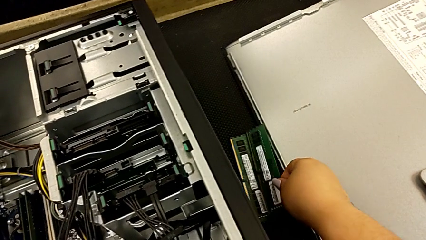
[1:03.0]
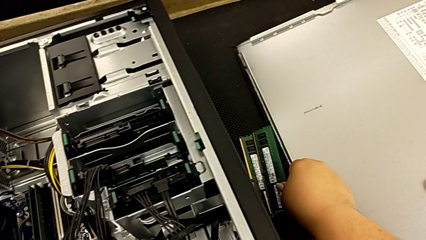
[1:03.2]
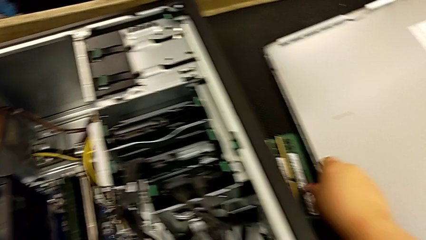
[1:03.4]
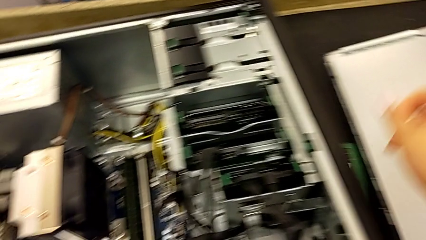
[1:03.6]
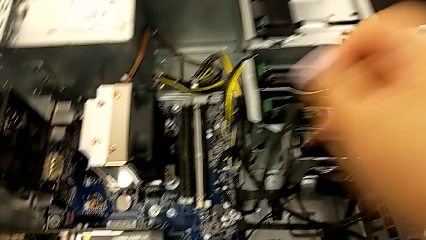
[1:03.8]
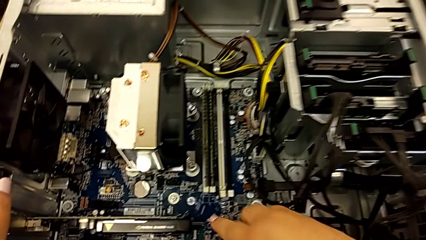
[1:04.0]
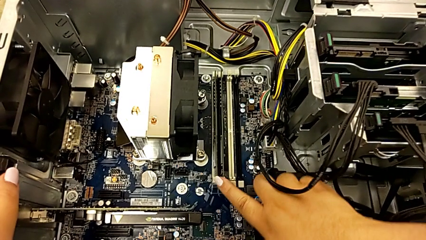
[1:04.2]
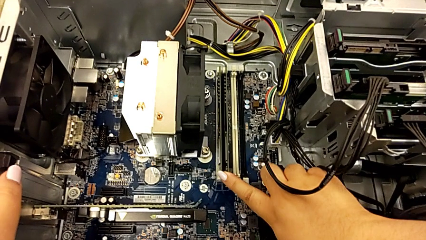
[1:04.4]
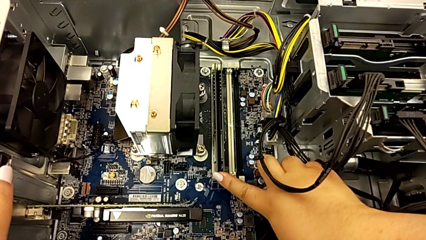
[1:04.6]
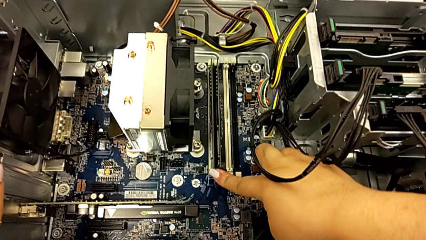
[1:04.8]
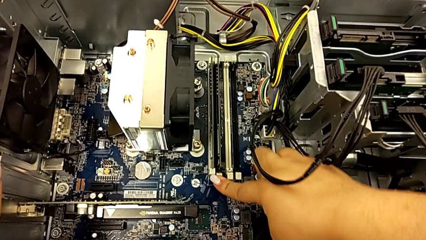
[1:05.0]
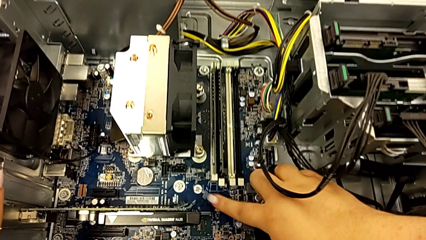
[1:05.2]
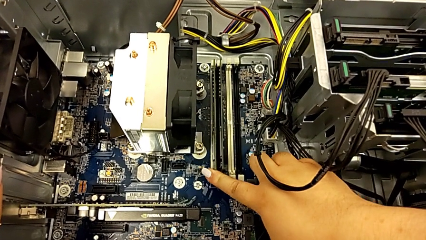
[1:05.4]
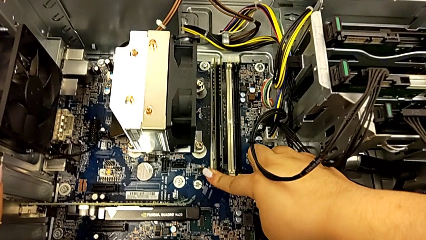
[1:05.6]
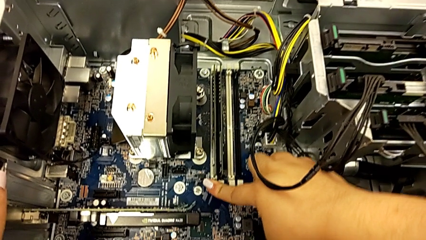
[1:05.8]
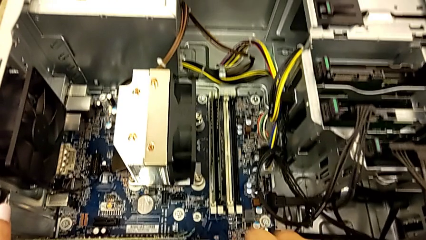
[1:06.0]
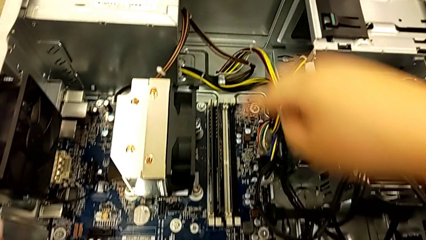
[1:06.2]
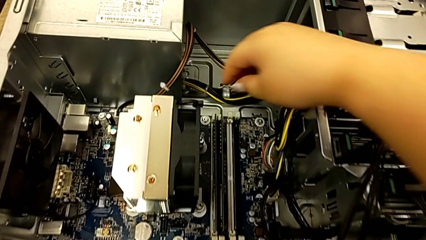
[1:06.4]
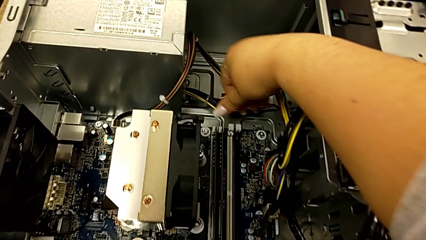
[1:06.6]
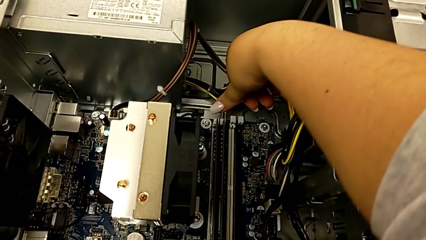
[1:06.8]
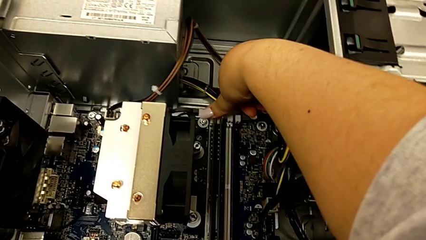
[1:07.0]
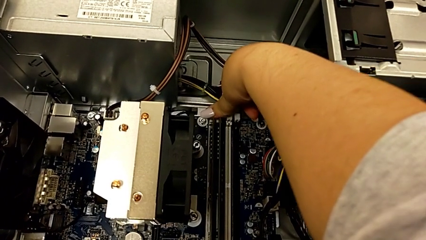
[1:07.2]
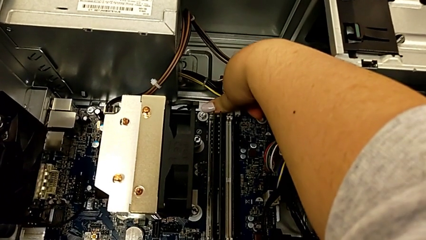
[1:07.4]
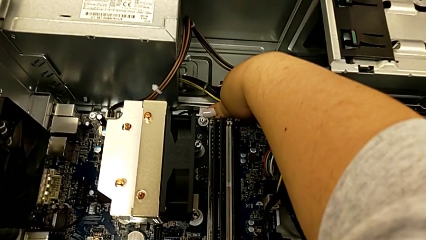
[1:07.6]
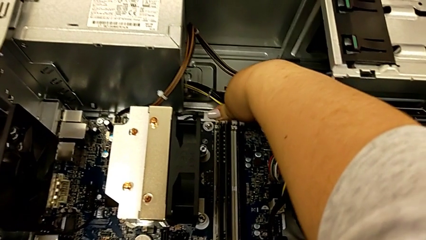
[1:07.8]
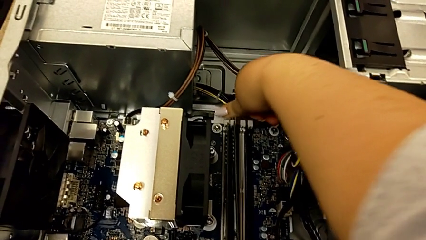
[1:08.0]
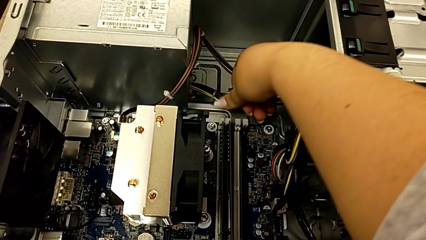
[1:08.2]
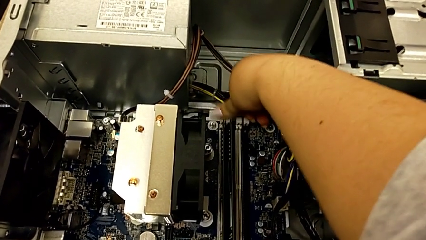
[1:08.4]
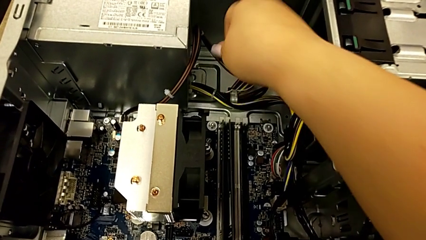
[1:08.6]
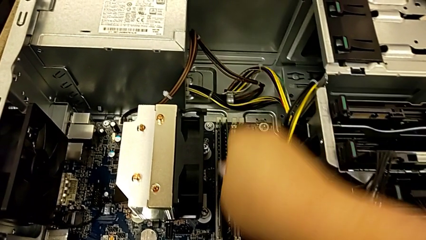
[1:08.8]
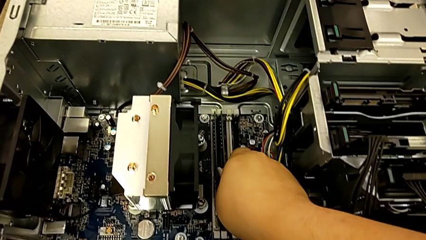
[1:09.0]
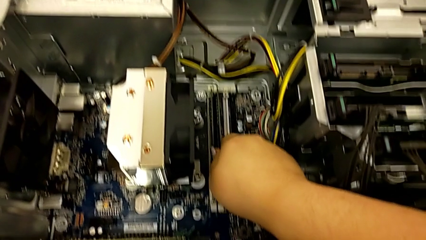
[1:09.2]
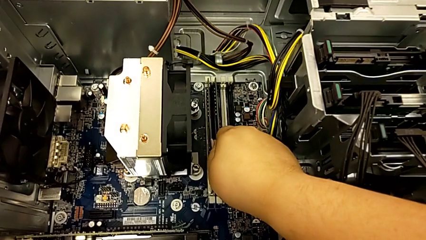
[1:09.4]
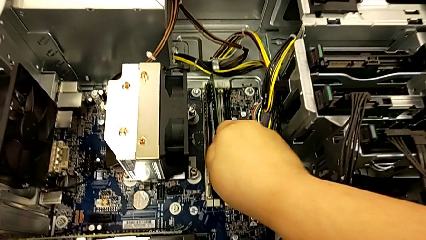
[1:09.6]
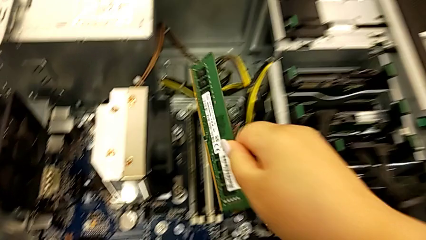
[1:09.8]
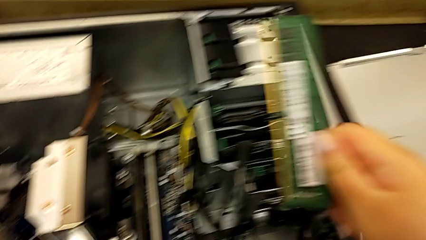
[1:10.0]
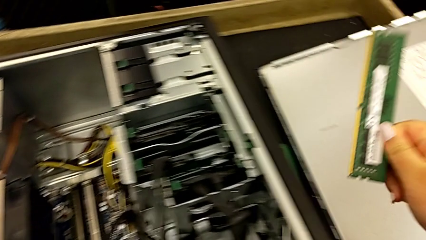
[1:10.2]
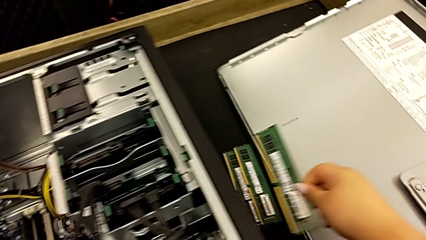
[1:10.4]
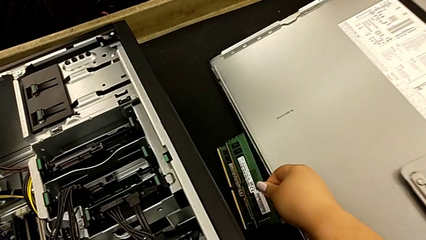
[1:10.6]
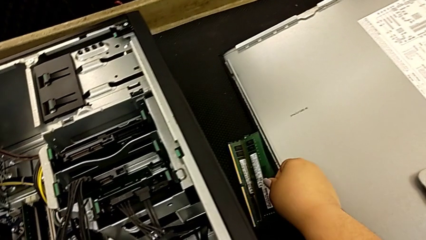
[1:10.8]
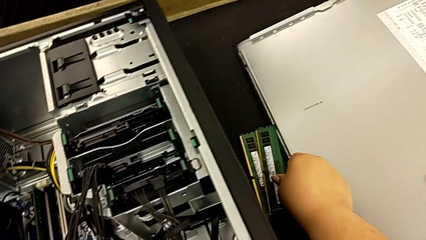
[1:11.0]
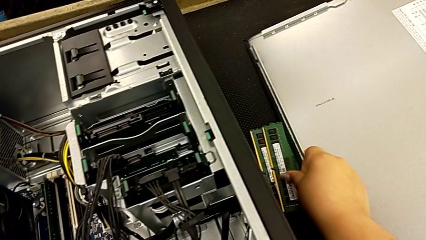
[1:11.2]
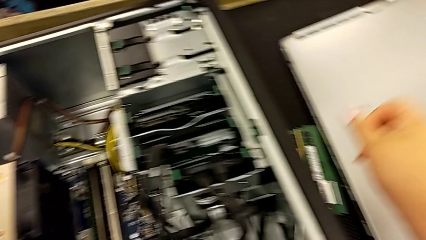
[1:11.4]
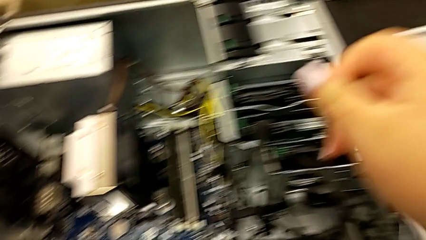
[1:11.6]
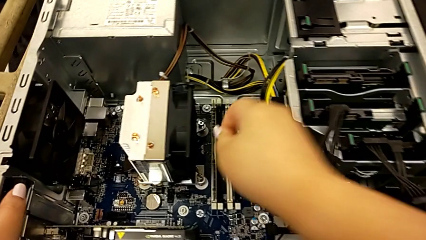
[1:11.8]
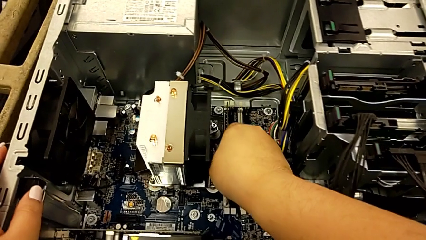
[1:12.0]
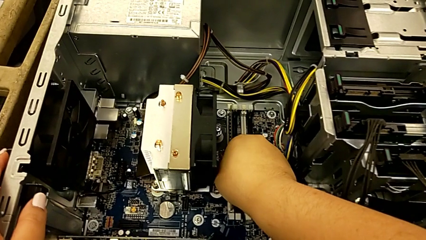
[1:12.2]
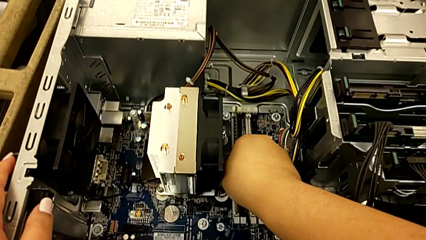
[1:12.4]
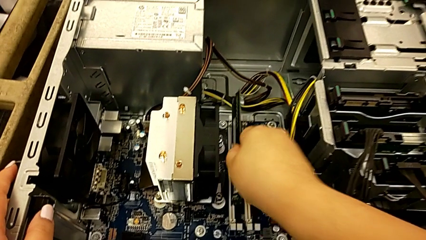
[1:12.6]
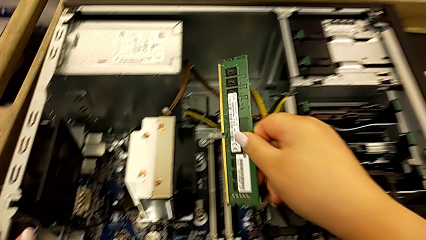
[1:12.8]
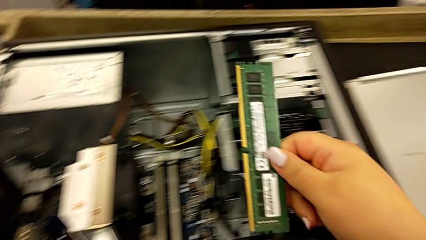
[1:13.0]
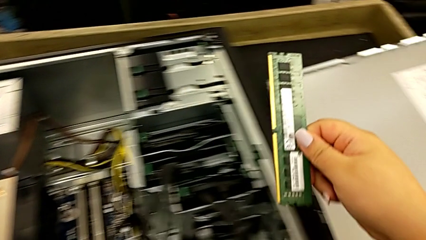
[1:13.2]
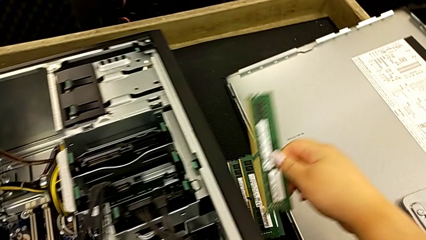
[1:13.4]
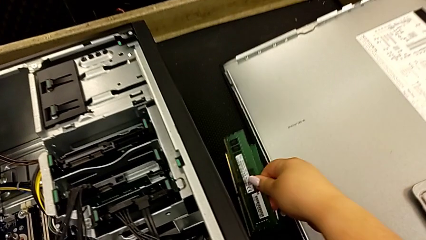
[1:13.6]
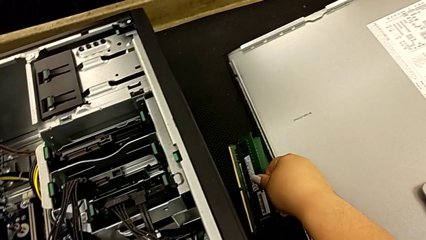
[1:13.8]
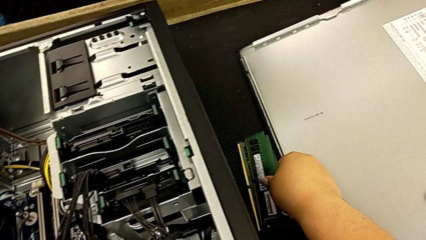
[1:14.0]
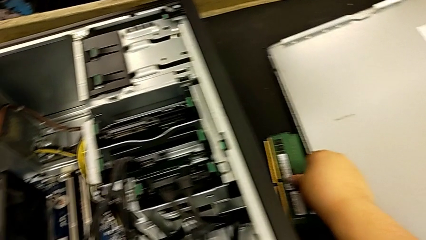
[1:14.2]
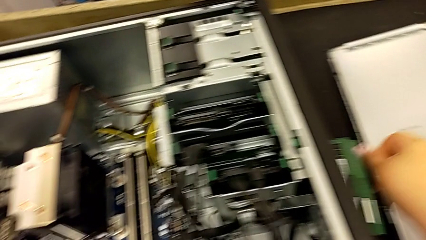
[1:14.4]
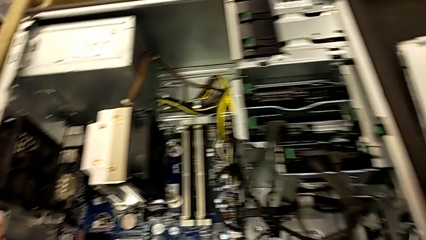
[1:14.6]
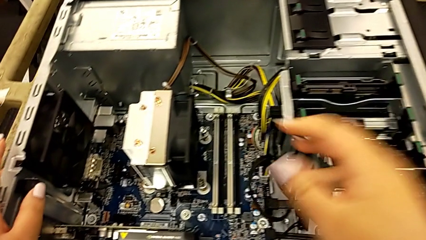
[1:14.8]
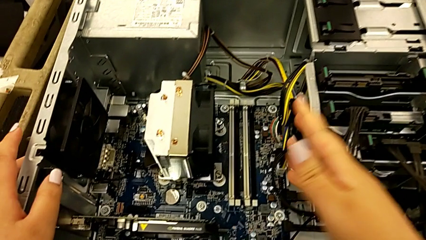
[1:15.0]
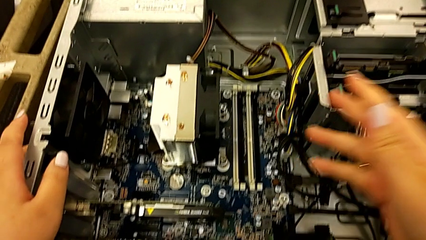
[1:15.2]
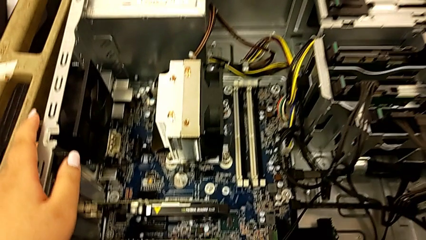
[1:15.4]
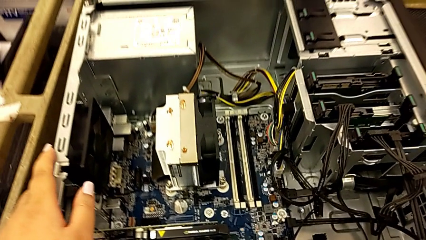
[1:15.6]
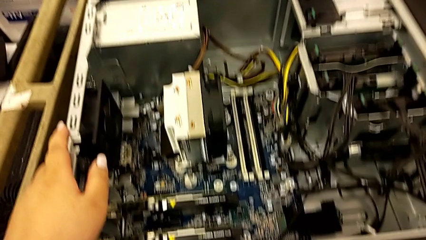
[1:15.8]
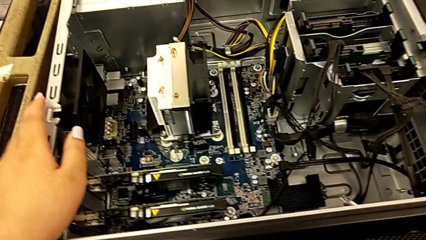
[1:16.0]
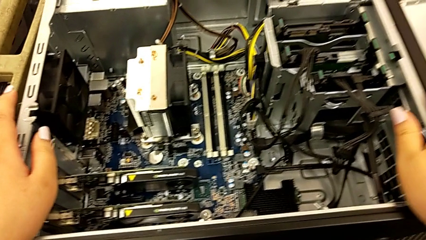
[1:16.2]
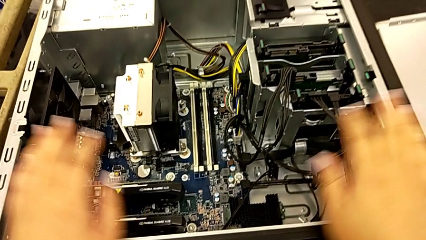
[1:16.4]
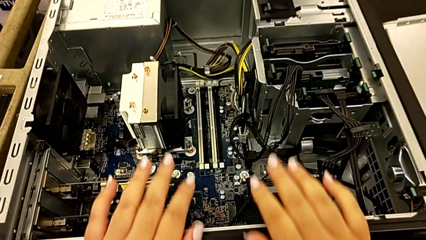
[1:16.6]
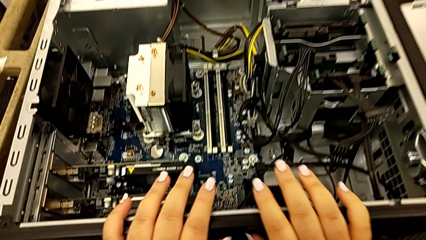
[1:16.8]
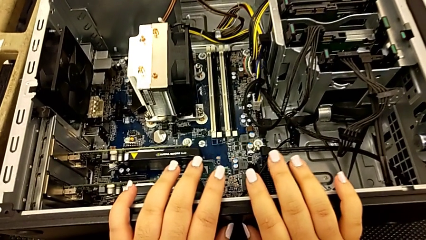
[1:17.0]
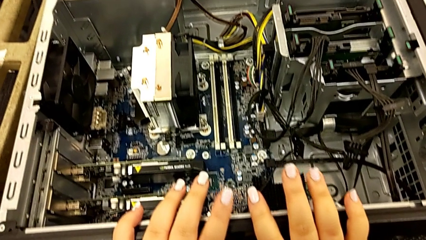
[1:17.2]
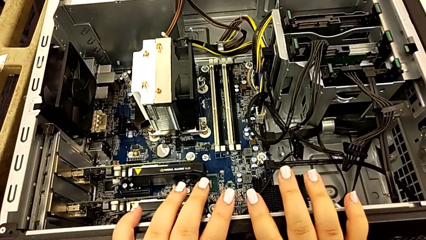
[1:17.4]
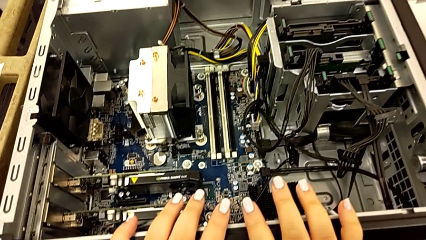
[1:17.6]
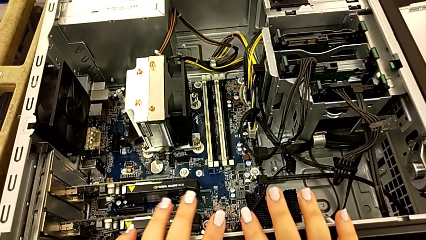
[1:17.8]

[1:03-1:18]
The camera wearer is removing the RAM sticks from the computer tower. They withdraw the RAM, withdraw the third RAM, place it, withdraw the fourth RAM and place it.

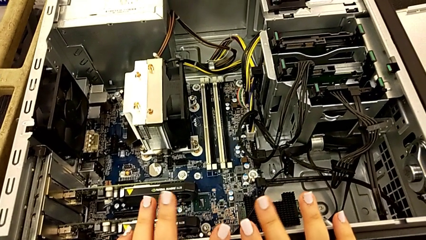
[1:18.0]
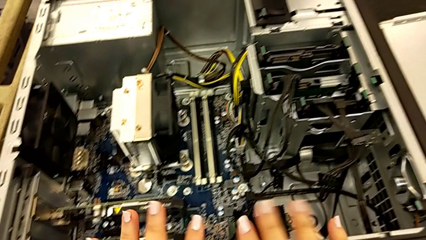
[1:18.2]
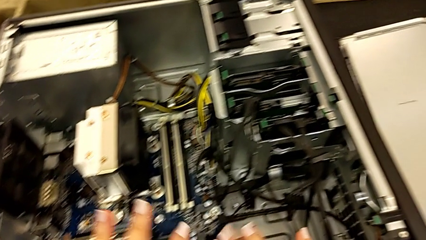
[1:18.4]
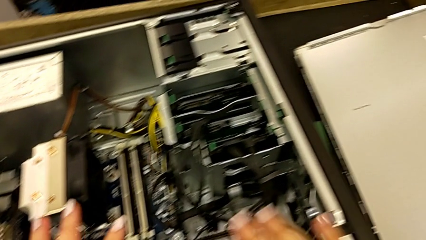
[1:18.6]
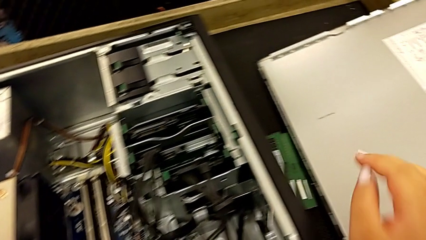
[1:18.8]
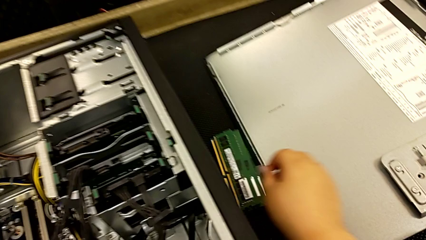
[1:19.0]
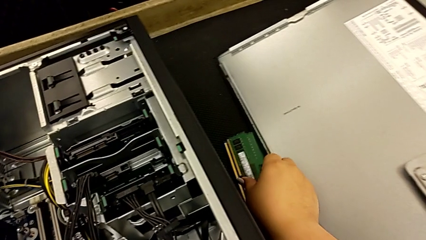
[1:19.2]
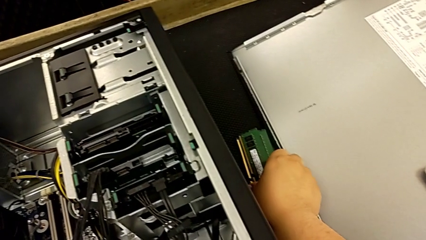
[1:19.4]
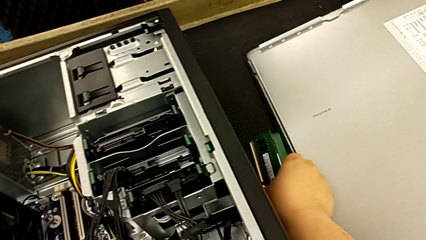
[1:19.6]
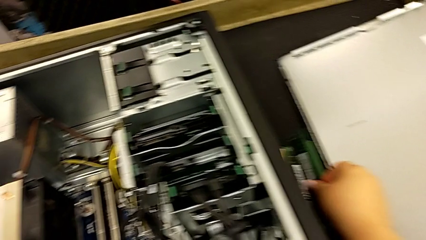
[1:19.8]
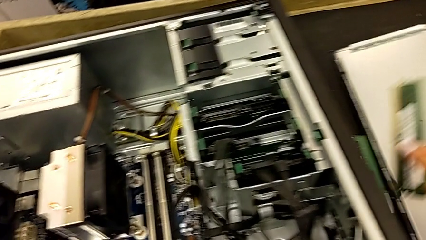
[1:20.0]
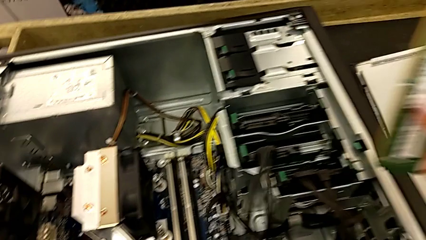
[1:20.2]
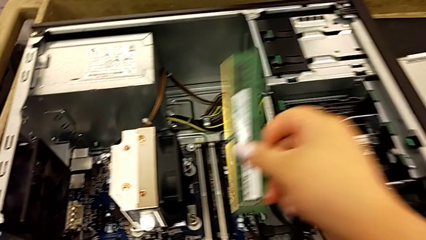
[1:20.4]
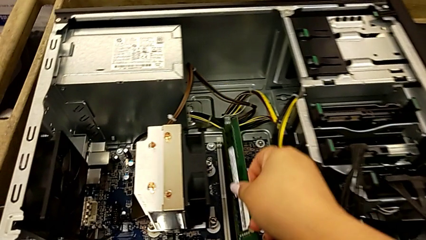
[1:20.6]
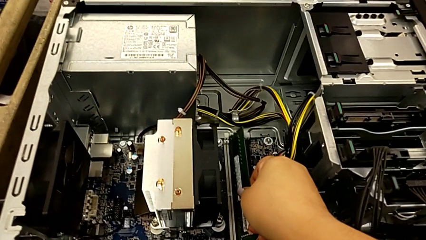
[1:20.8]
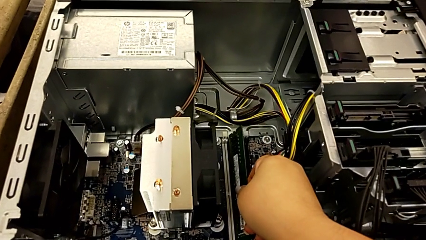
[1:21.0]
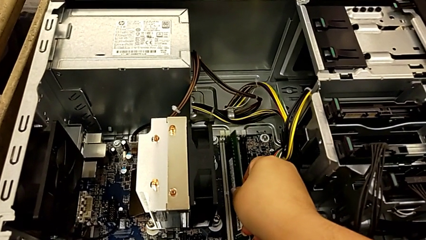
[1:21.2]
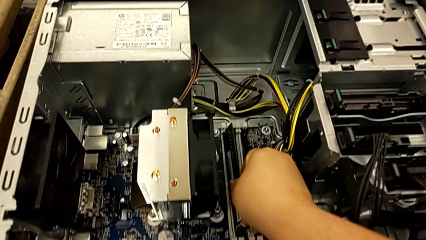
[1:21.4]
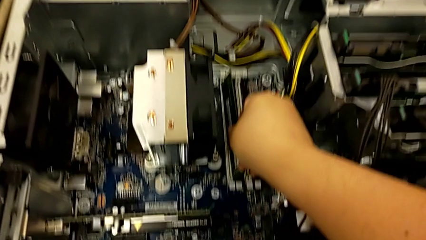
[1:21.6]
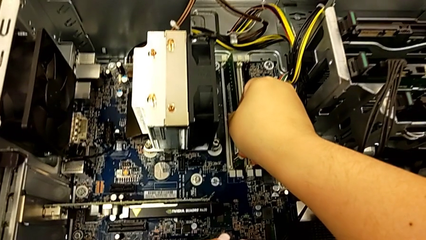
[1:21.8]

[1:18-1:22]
The camera wearer is installing the RAM memories in the computer tower. They grab the first RAM.
